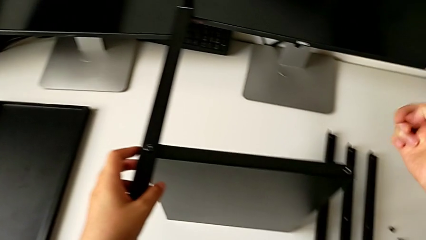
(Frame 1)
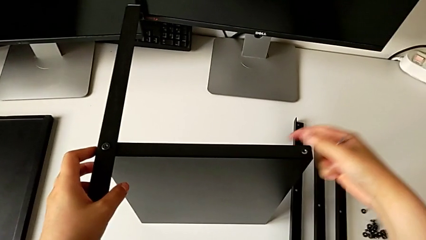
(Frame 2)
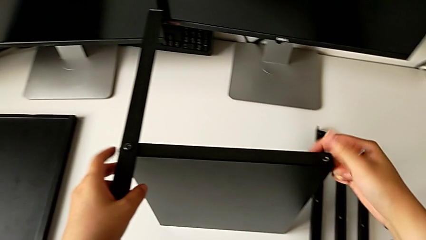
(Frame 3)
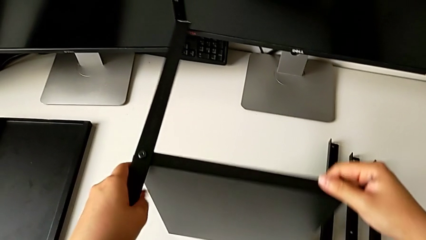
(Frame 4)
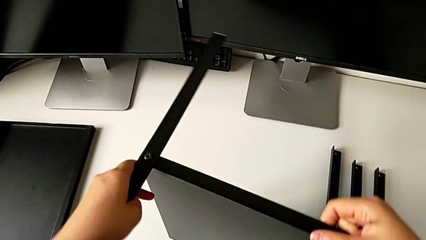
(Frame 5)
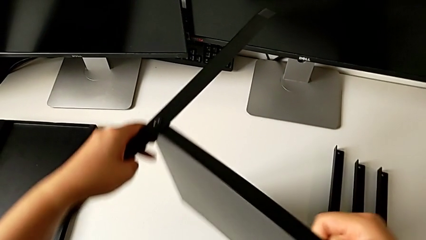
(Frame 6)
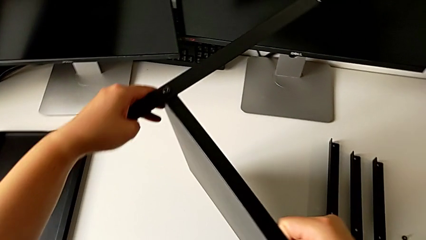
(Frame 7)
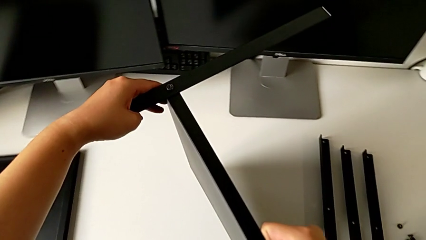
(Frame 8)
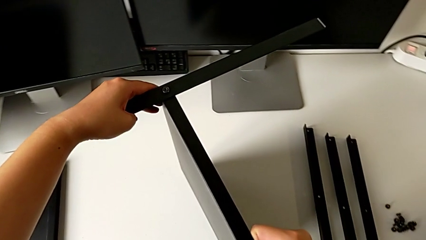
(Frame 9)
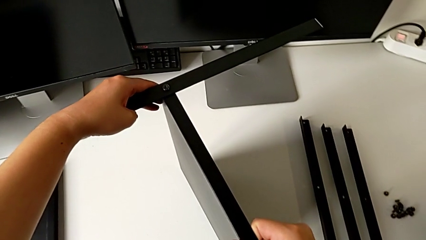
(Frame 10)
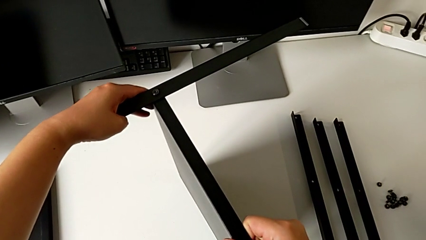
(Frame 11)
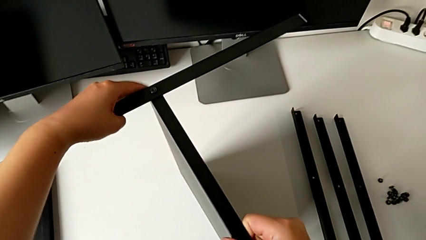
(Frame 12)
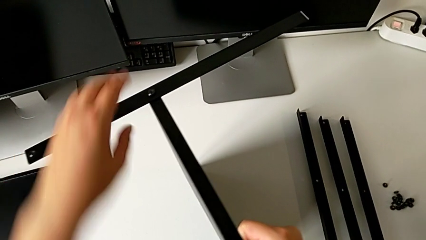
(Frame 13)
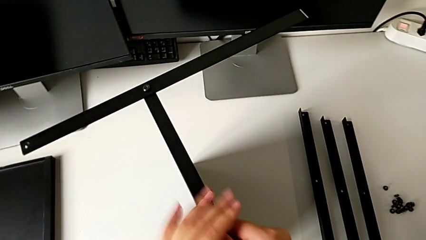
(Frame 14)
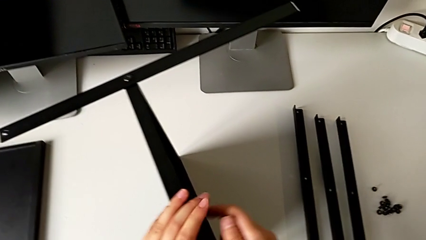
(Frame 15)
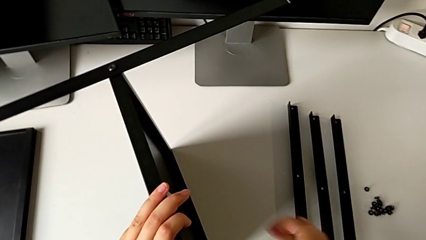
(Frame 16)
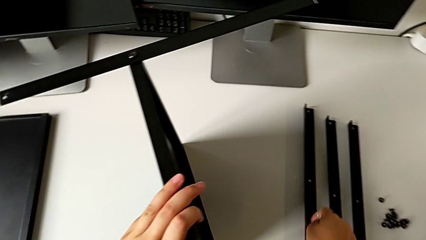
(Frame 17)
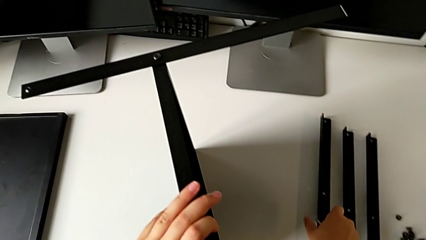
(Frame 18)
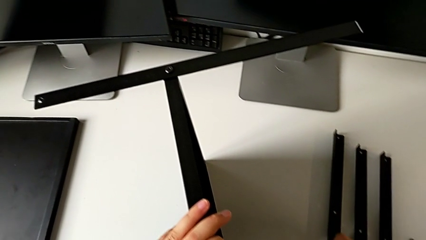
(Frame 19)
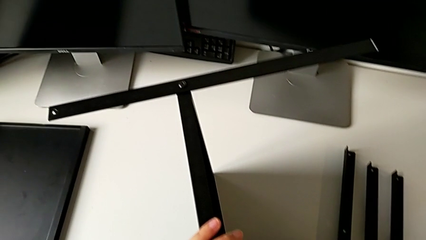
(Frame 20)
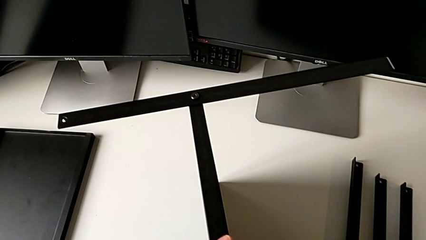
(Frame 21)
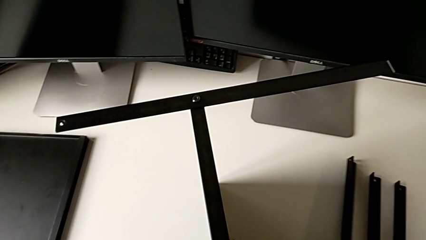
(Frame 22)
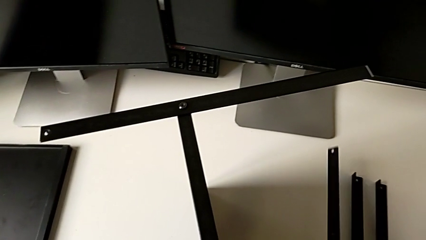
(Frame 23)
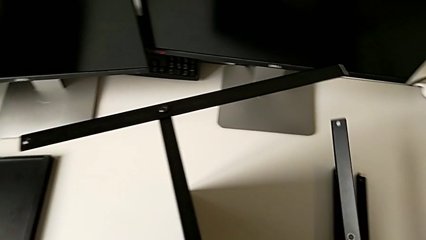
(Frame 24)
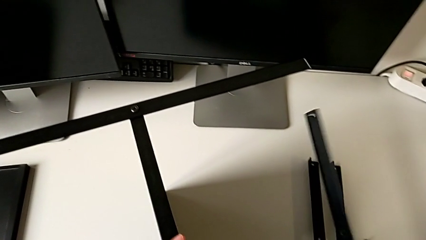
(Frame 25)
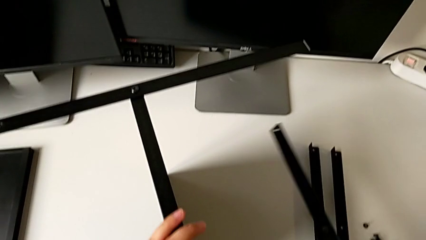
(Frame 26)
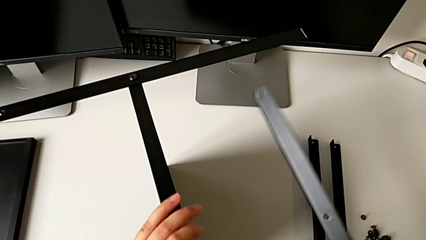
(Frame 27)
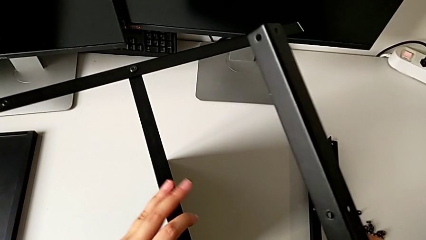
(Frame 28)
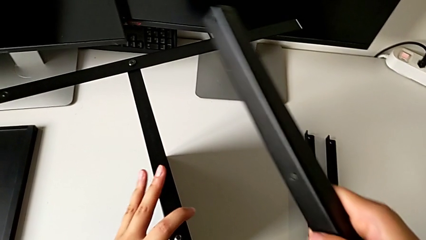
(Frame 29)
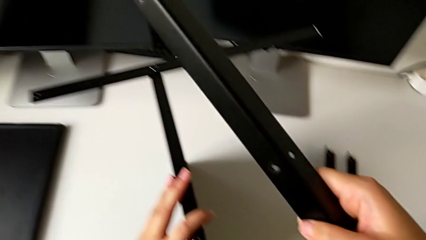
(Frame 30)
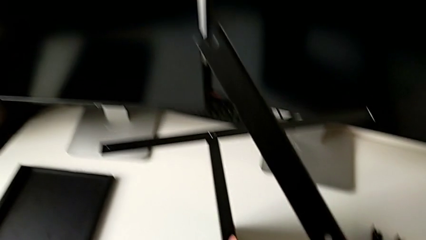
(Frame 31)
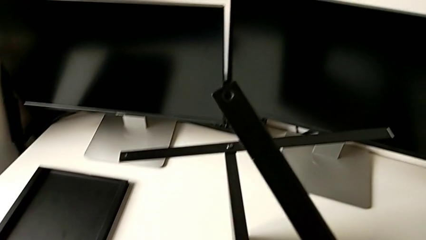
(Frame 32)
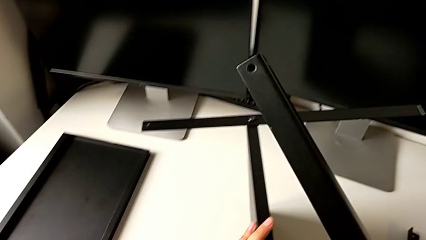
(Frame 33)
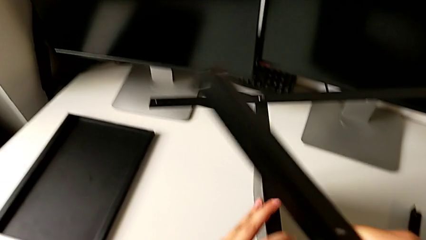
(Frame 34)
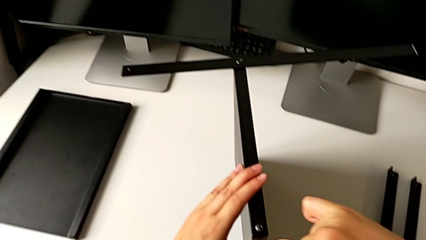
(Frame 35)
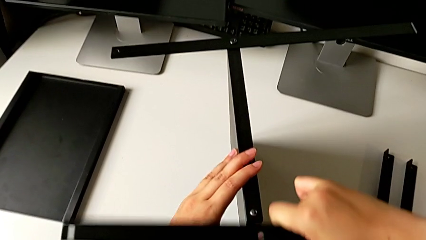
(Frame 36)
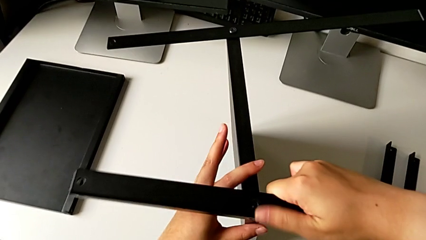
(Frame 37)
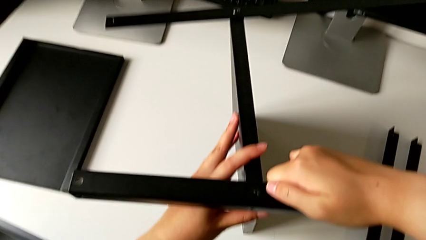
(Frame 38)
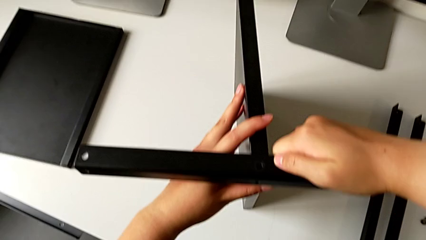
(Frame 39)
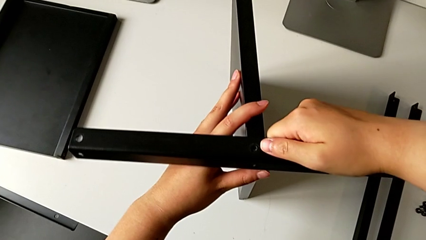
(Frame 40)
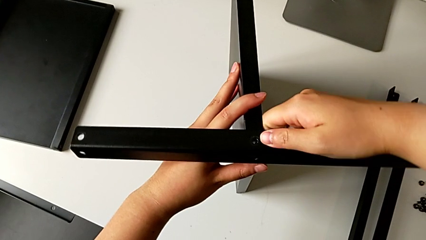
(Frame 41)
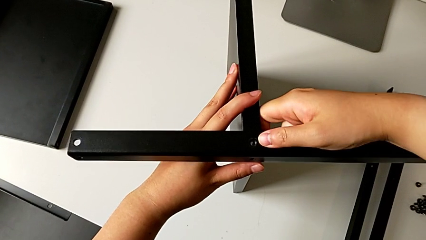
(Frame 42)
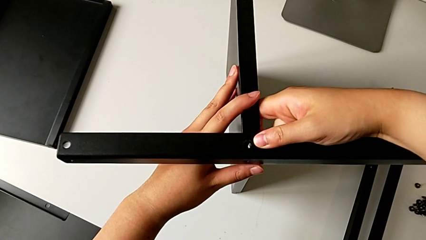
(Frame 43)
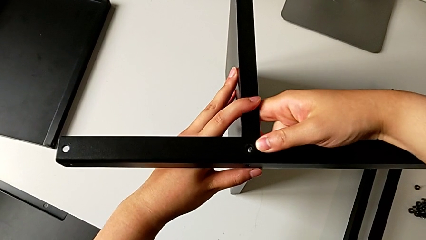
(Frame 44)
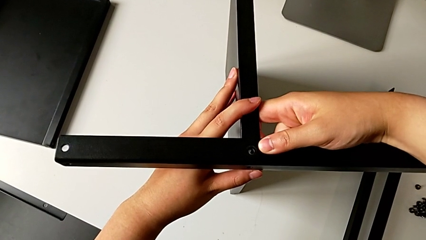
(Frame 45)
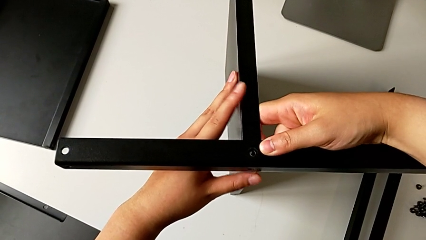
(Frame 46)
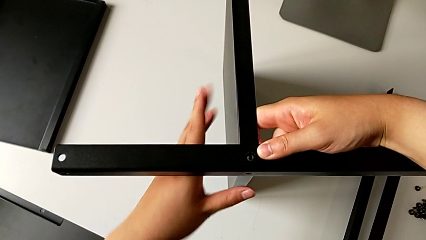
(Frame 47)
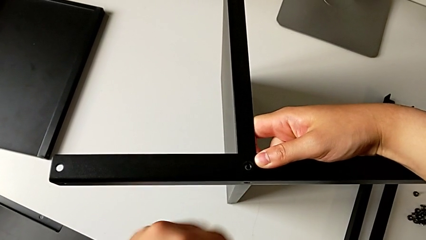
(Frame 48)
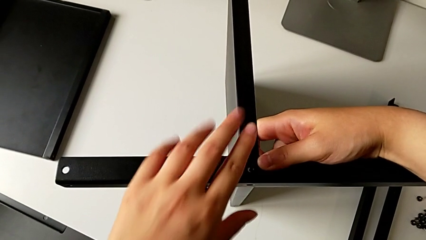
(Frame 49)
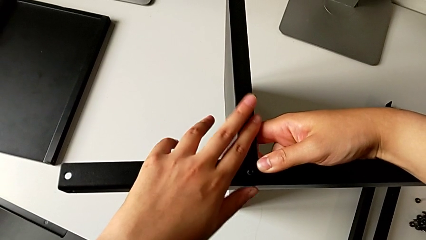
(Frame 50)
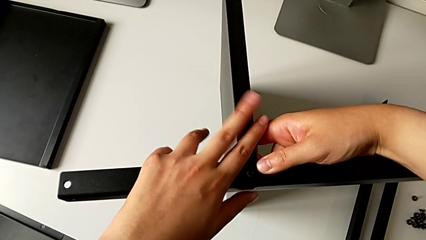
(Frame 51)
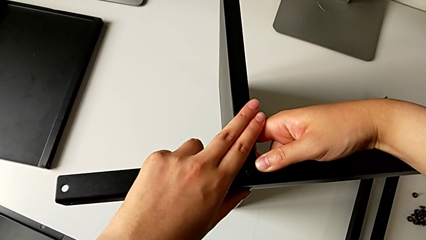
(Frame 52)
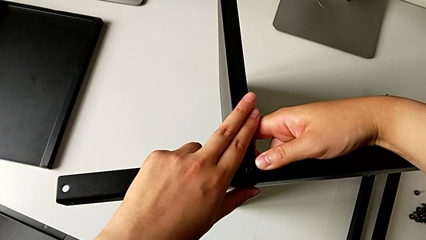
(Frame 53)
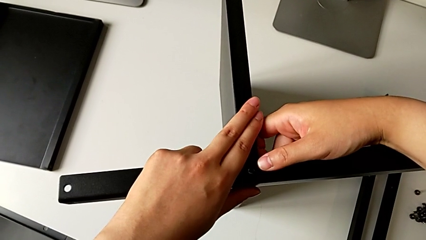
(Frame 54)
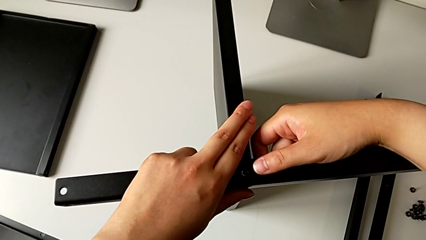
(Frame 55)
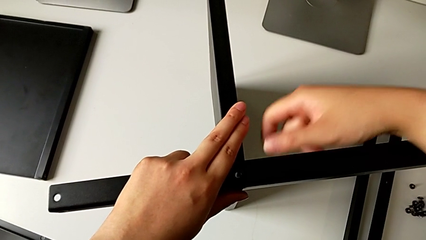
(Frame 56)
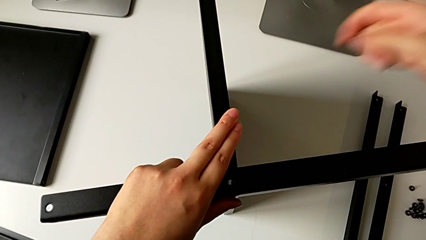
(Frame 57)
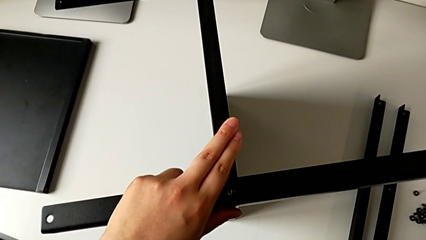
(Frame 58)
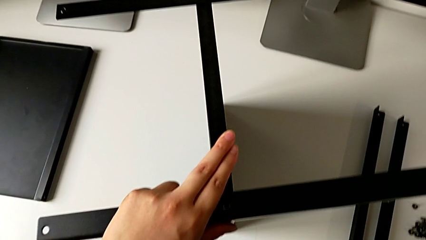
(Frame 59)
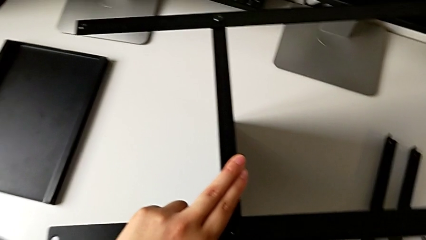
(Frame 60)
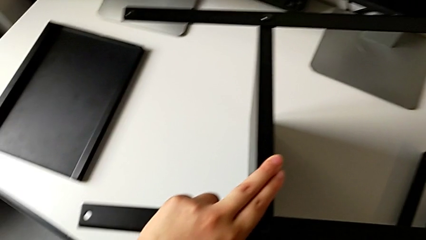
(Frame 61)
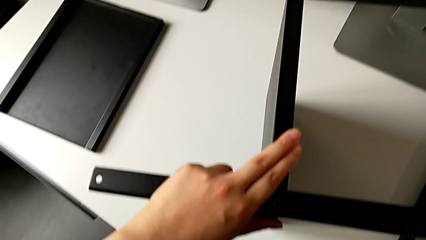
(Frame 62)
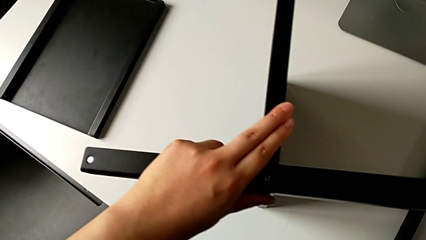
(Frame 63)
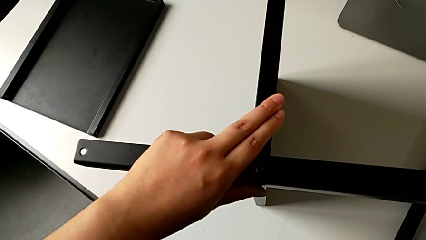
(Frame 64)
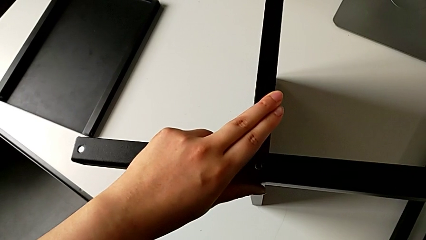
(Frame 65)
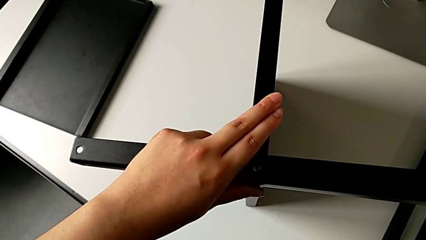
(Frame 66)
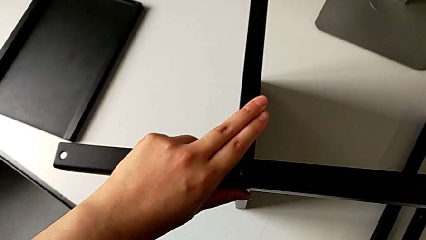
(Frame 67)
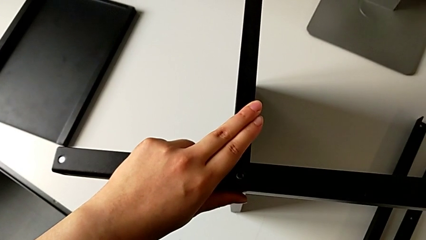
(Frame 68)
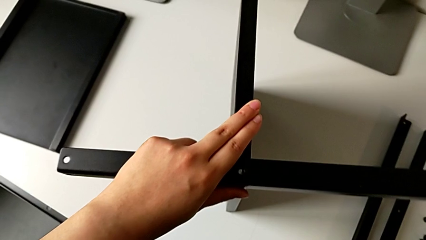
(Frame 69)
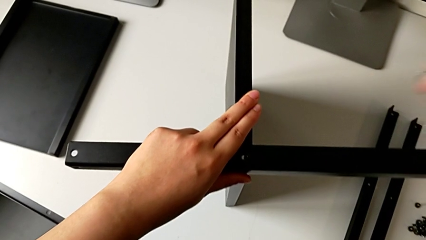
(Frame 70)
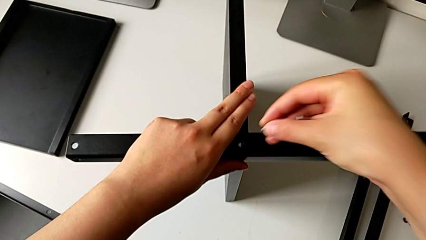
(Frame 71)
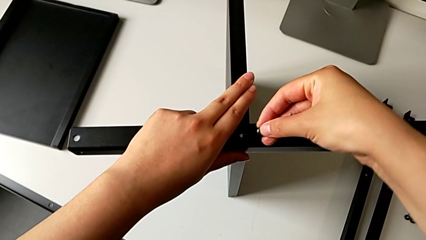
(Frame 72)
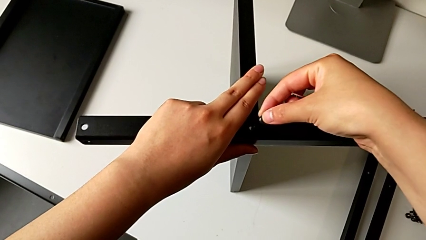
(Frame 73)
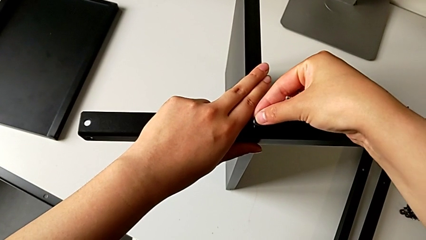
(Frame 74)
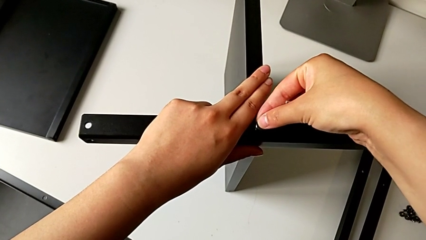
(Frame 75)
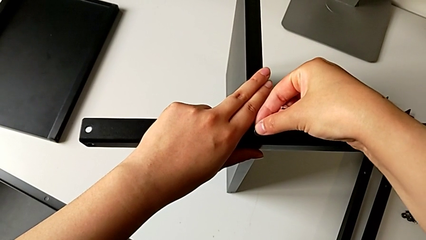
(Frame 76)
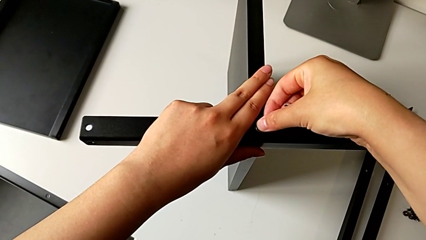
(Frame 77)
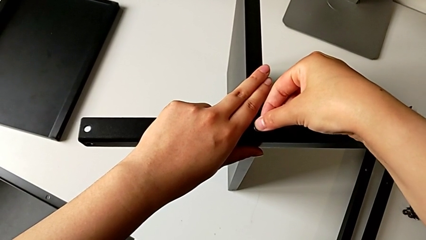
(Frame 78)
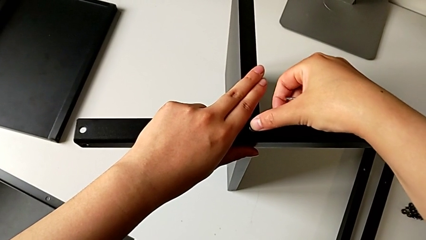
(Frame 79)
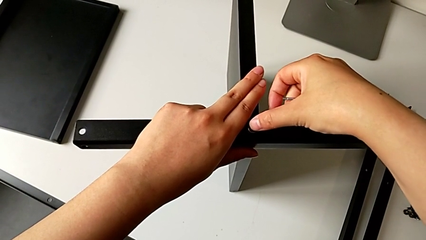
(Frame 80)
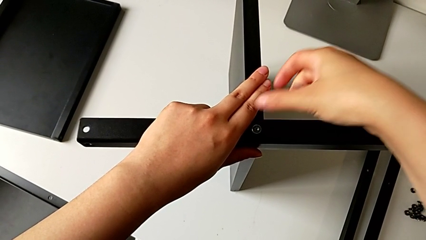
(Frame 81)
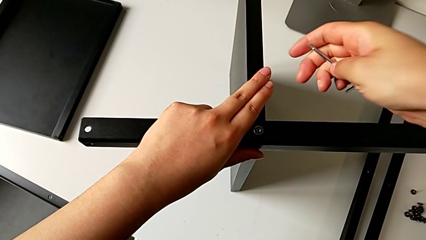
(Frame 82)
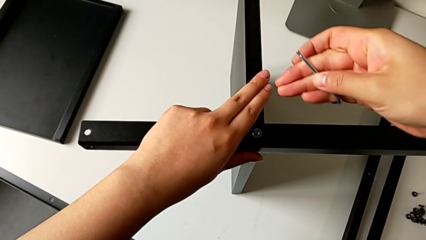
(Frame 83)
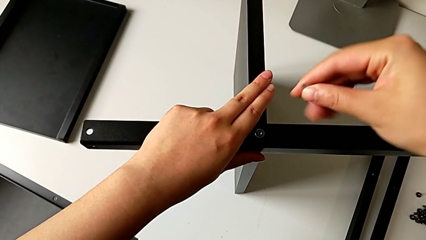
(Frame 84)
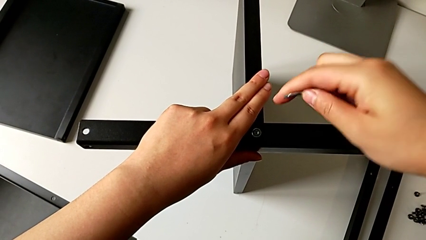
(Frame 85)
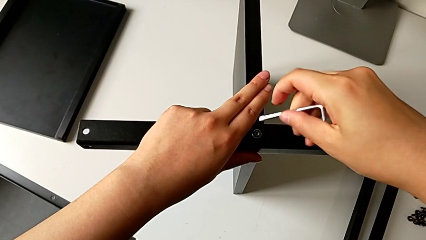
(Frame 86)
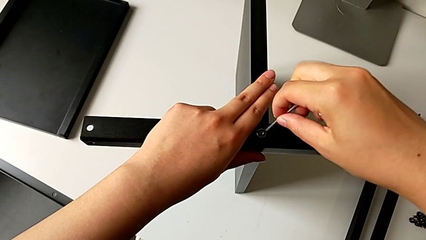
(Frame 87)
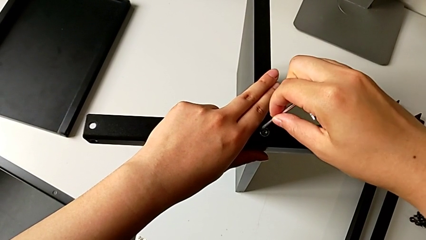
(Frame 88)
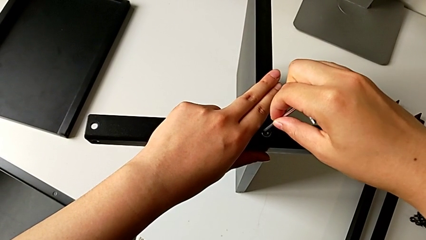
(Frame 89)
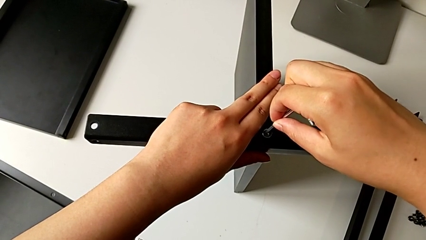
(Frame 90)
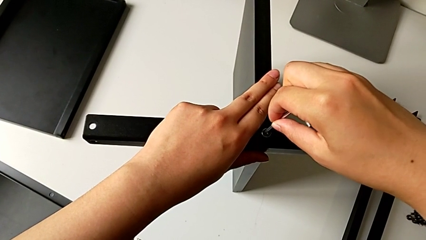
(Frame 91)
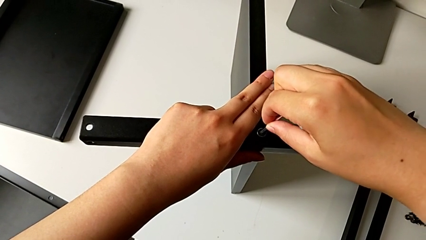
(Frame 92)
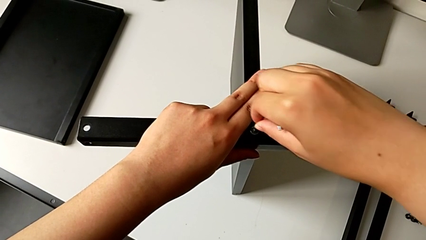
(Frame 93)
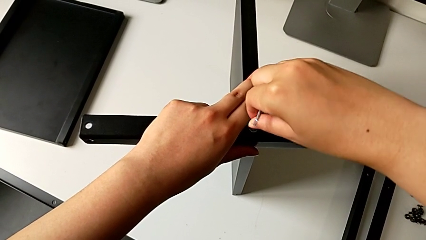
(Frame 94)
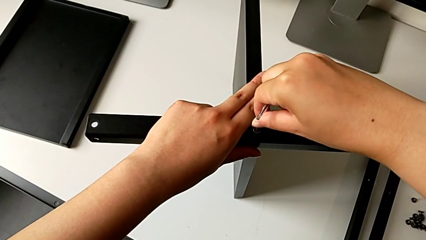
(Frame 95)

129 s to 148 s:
The camera wearer is screwing the second leg into the shelf. They rotate the nightstand, grab the second leg, rotate the leg, align the second leg, hold it, insert the third hex socket head and insert the third Allen wrench.
